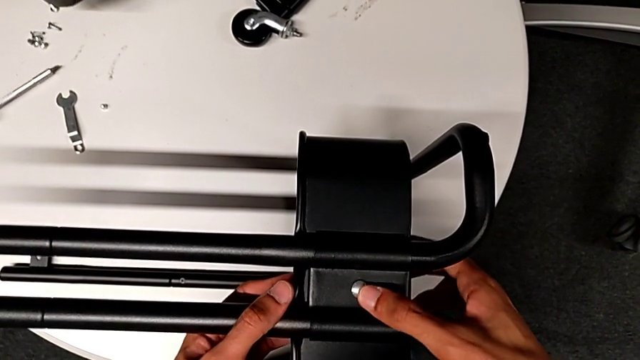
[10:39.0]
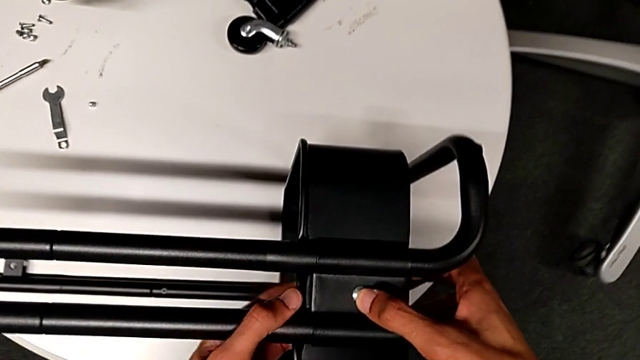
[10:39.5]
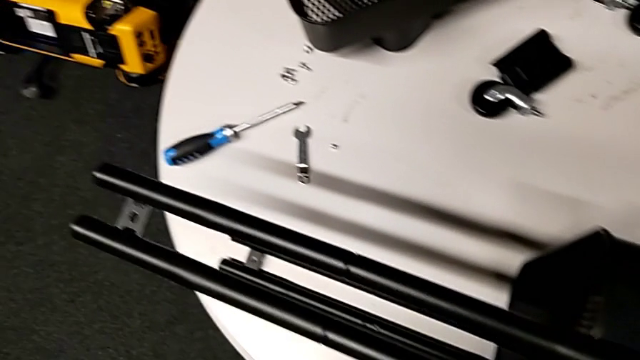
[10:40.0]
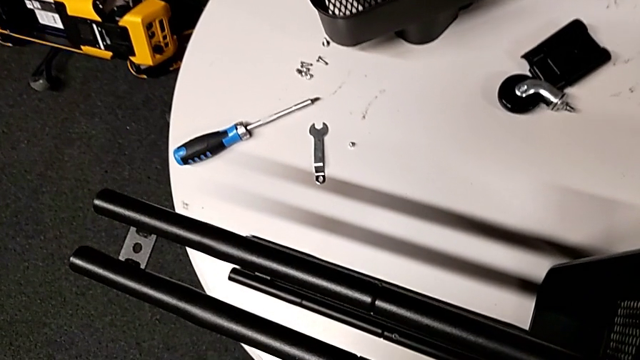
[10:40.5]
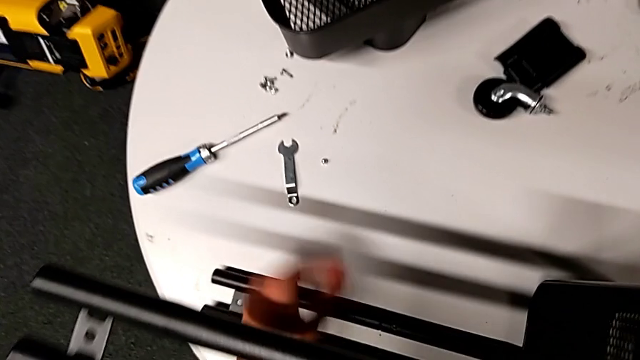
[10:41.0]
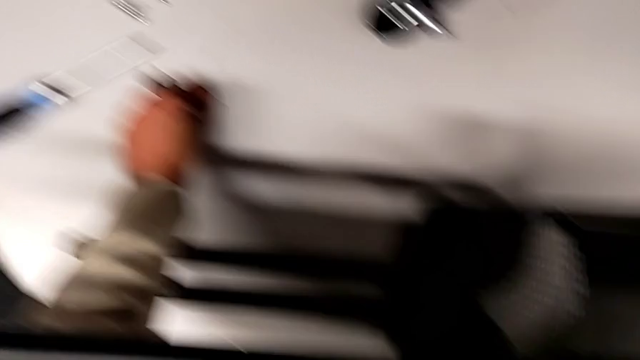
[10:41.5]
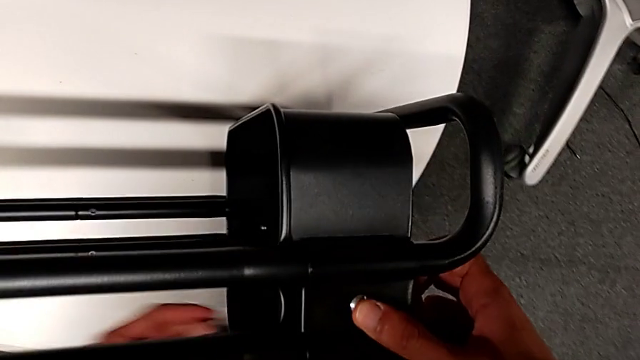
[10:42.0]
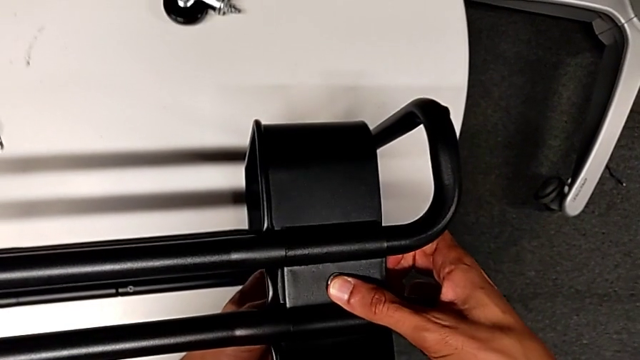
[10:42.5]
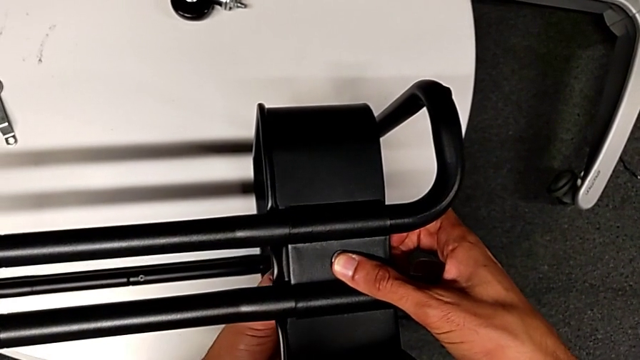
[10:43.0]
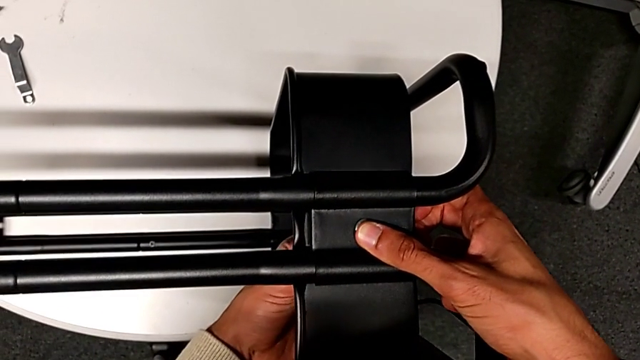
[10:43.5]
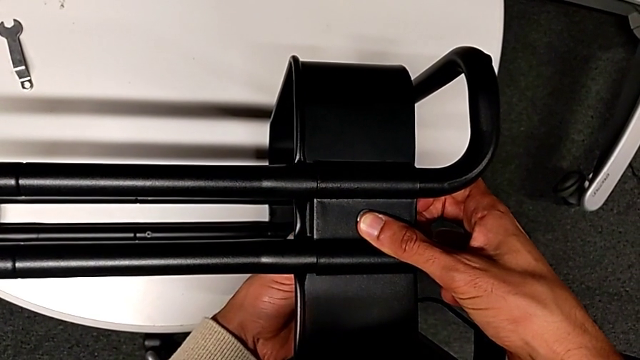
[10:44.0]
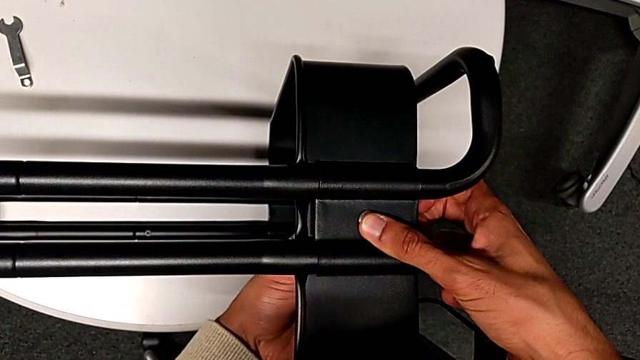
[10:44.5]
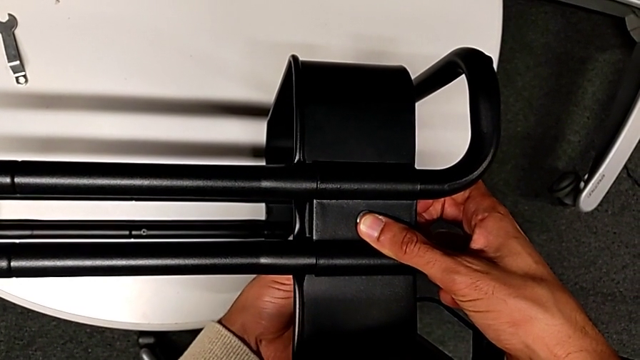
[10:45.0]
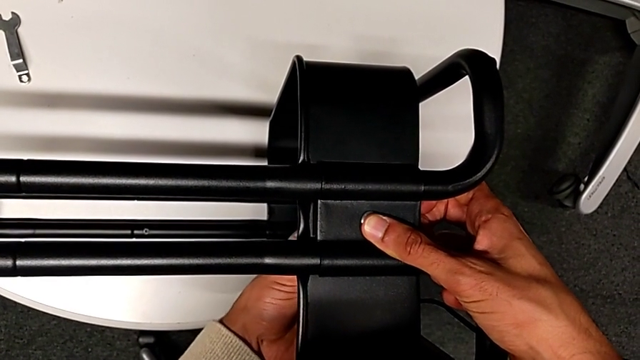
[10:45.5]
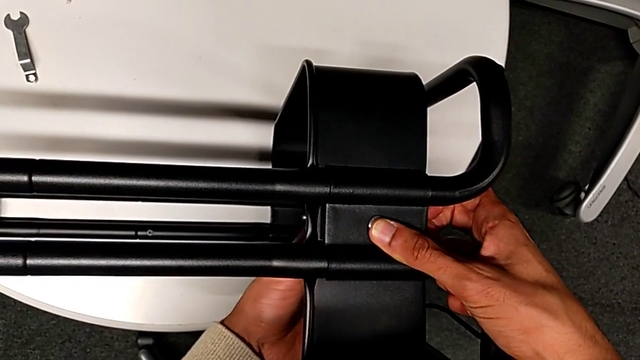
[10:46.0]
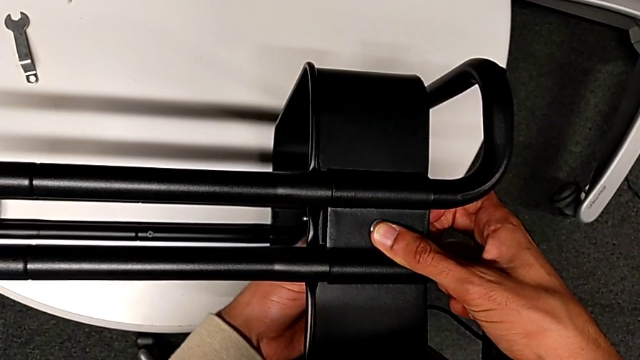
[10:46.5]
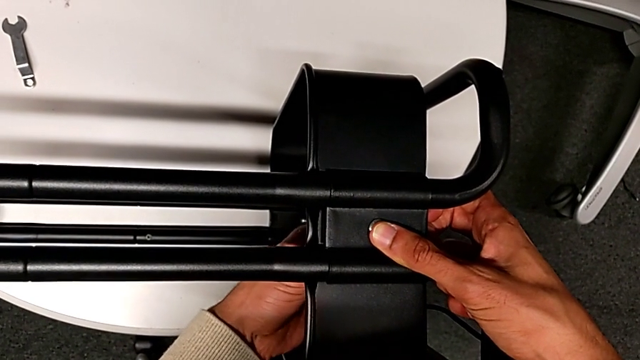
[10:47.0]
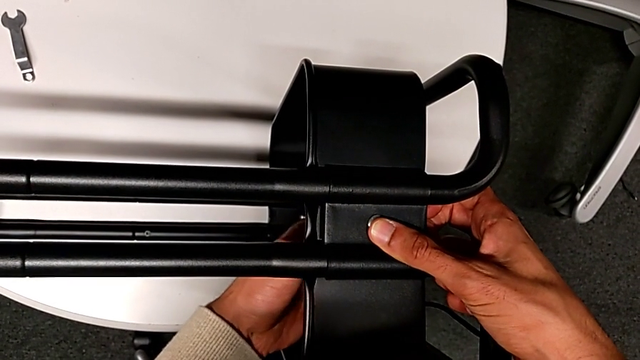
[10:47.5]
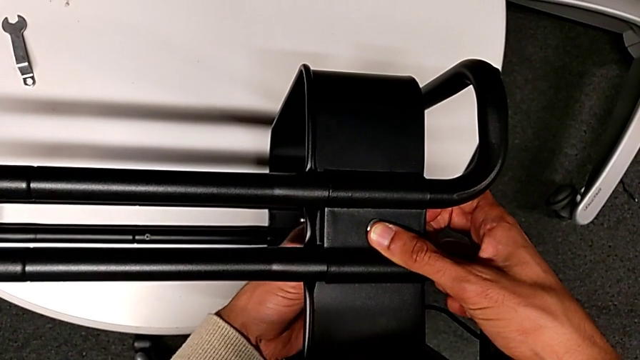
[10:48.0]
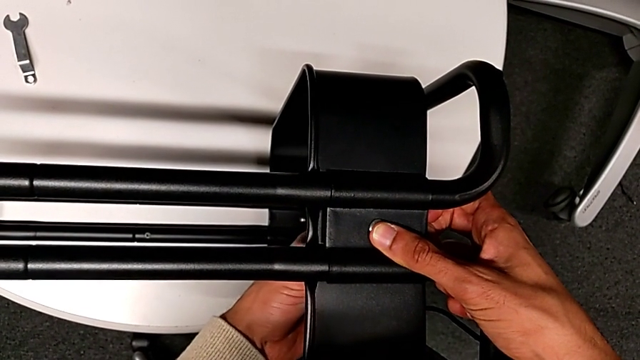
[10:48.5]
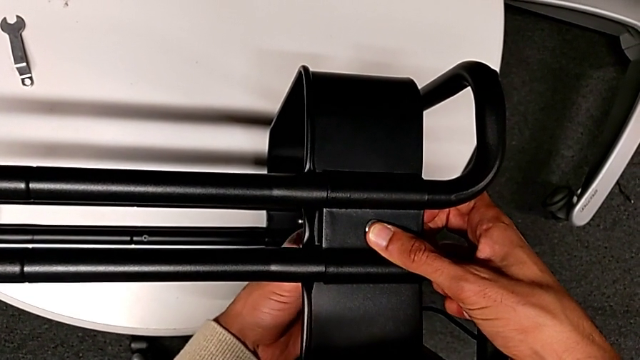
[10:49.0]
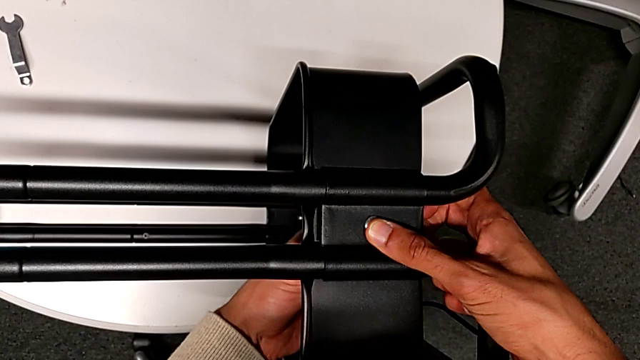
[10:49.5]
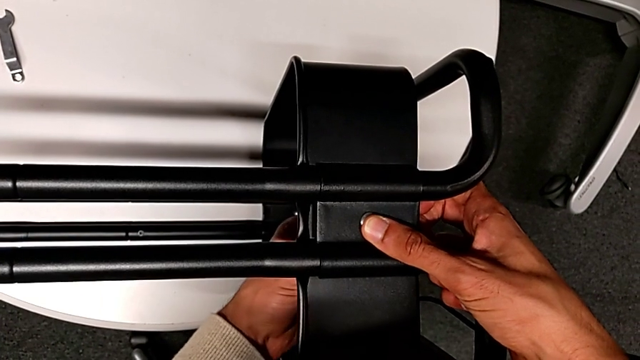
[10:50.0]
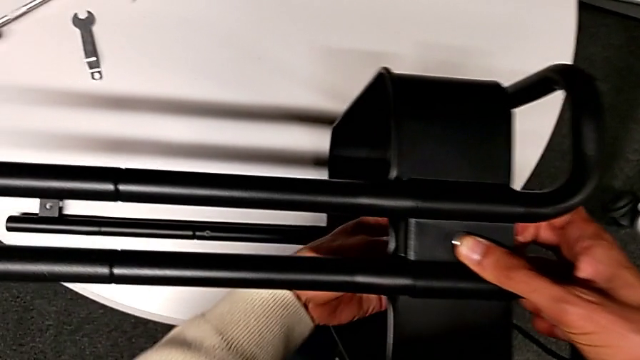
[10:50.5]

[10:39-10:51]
The camera wearer is inserting the lower basket. They grab the hexagon cap nut and screw it.

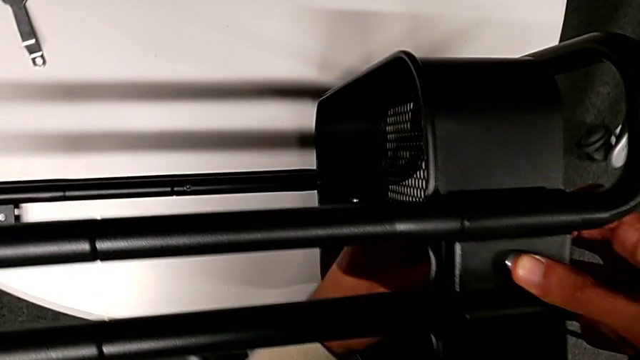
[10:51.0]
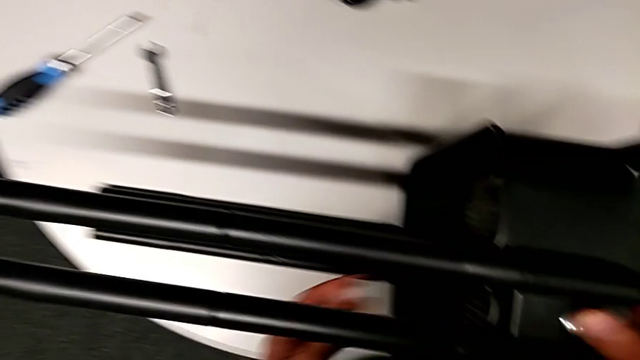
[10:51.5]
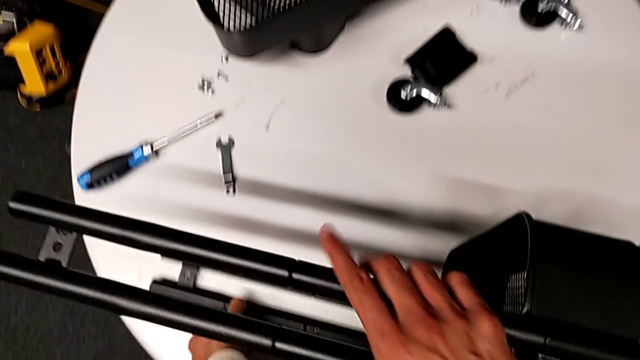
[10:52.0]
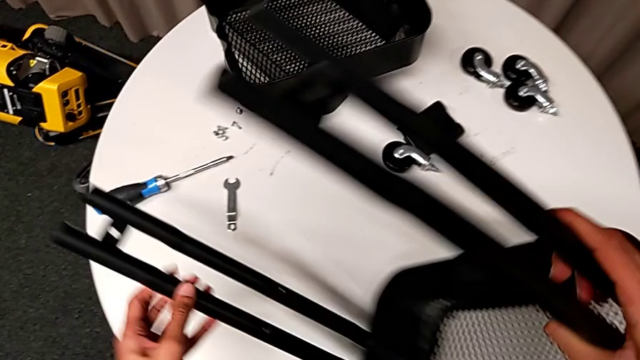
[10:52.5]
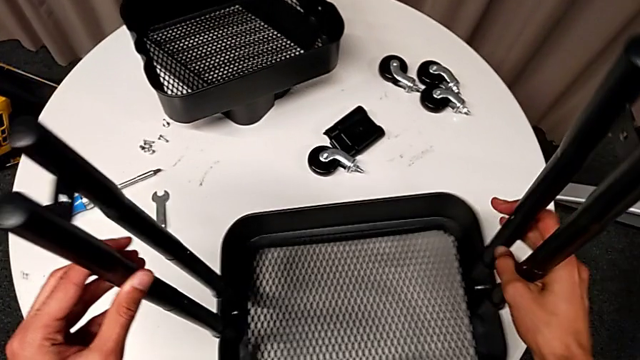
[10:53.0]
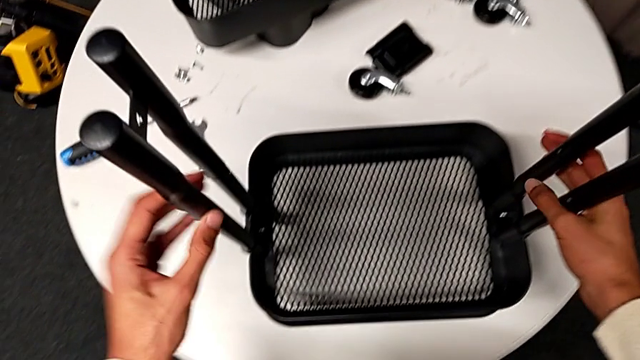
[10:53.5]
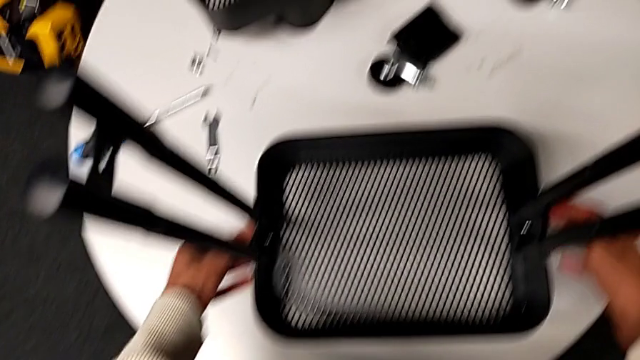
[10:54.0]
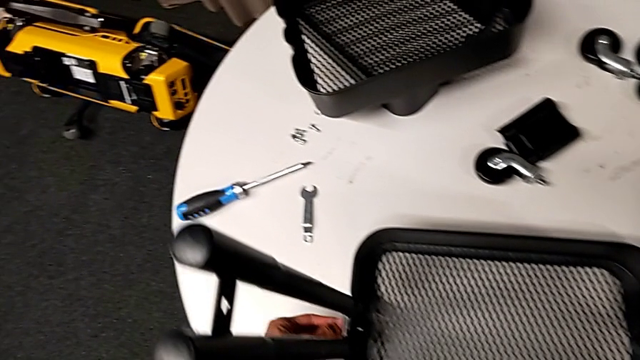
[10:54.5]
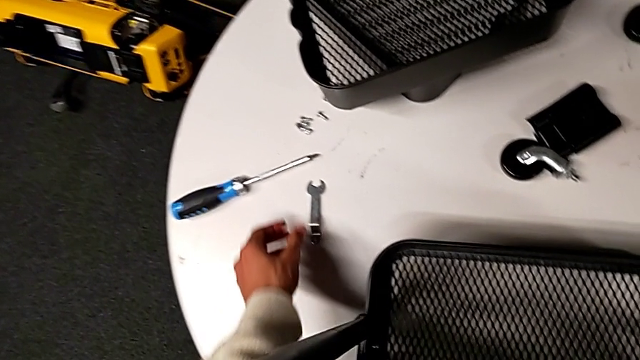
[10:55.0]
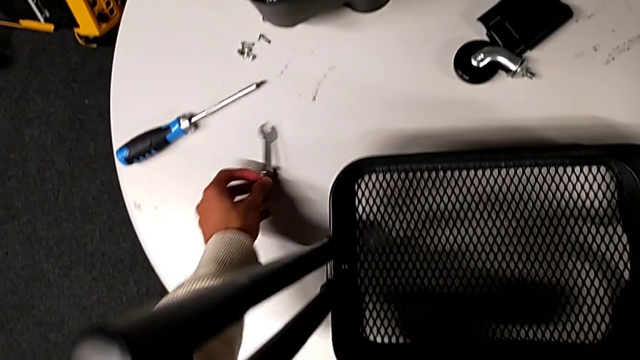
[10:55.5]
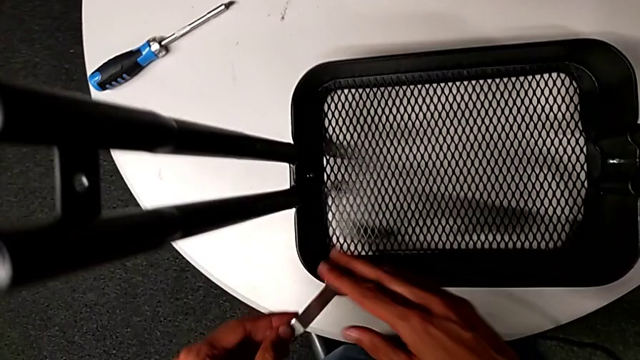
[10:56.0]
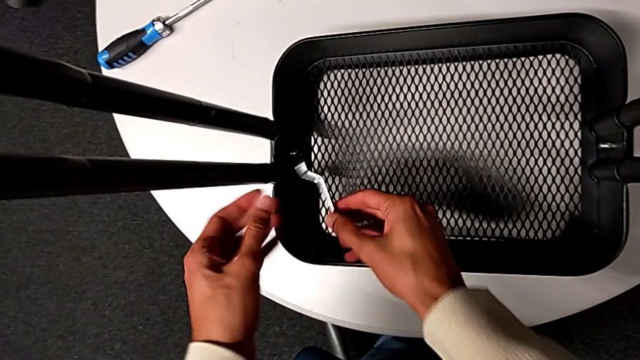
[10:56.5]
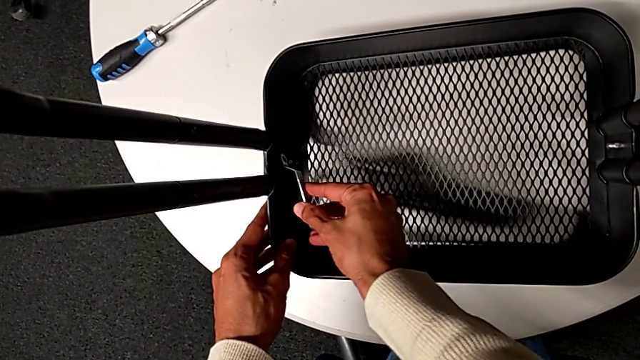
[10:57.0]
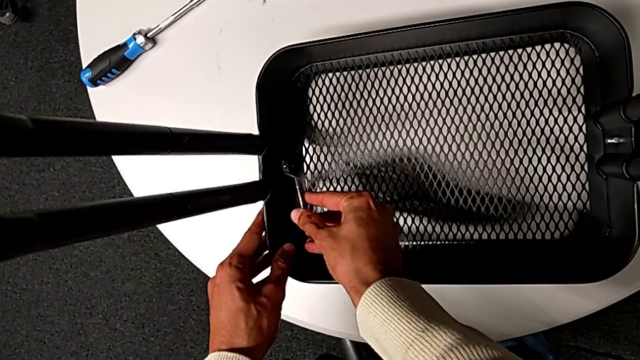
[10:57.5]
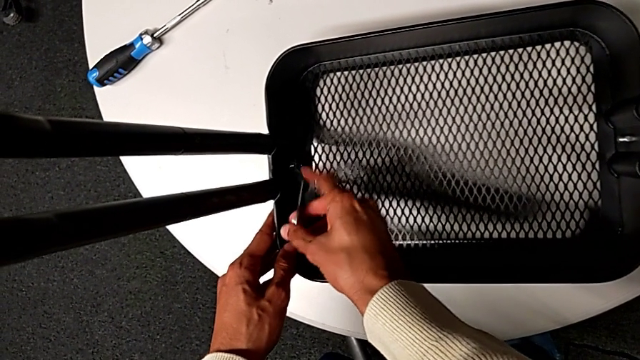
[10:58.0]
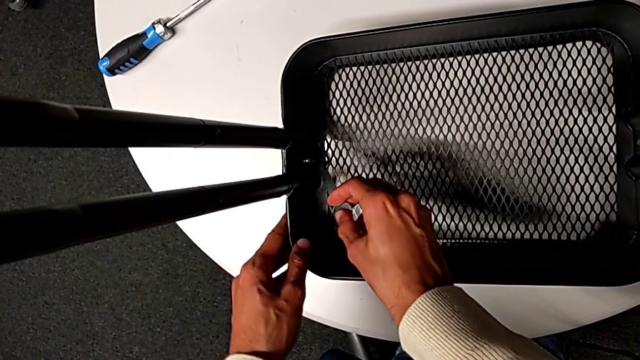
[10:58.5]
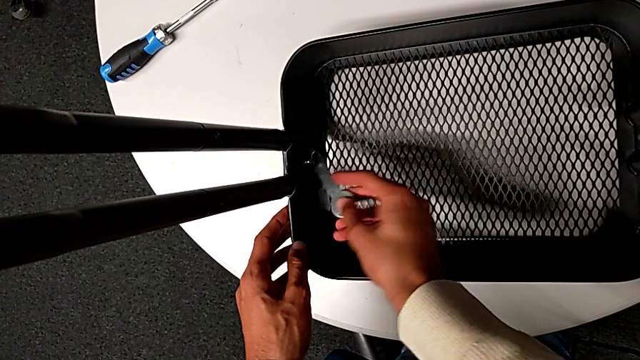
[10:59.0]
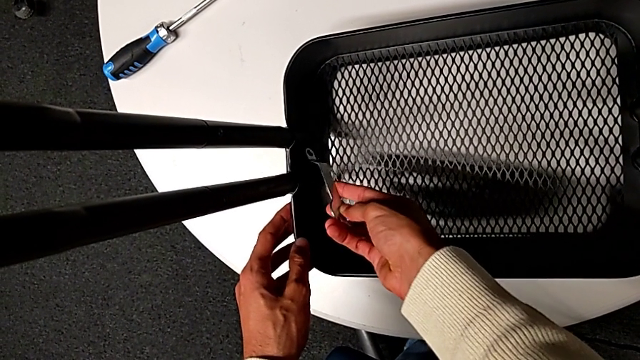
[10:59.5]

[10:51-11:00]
The camera wearer is inserting the lower basket. They flip the whole utility cart, grab the spanner wrench and begin to screw the hexagon cap nut.
